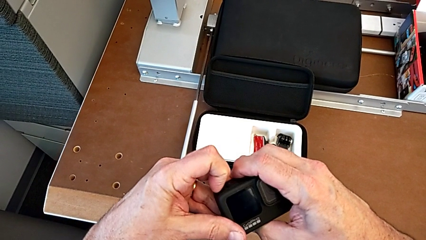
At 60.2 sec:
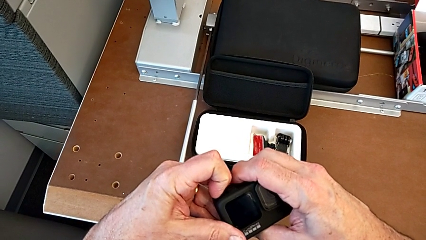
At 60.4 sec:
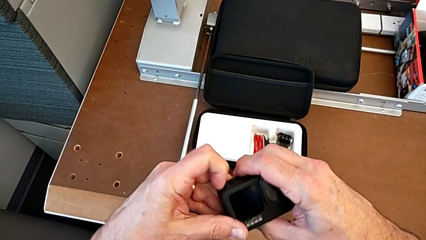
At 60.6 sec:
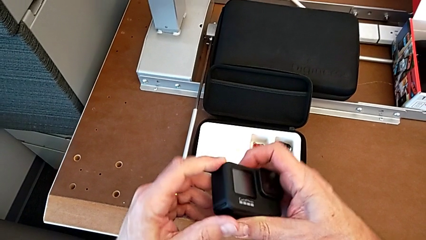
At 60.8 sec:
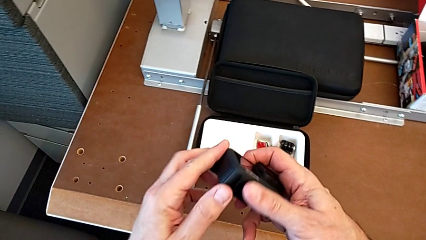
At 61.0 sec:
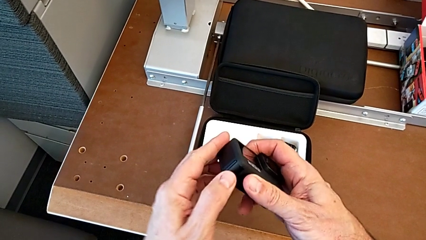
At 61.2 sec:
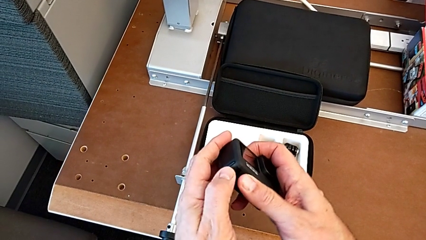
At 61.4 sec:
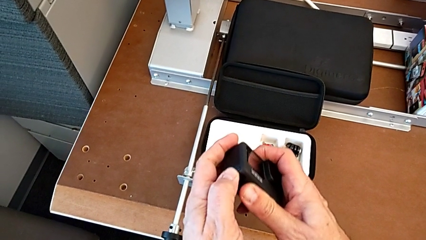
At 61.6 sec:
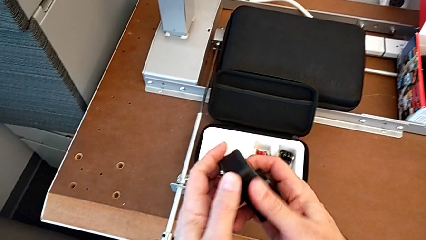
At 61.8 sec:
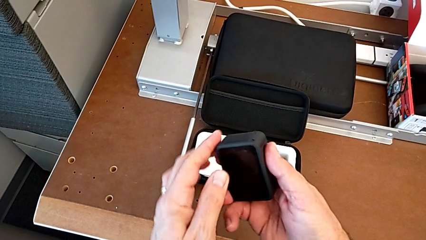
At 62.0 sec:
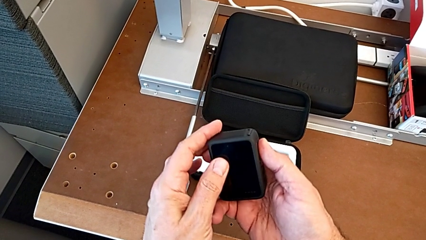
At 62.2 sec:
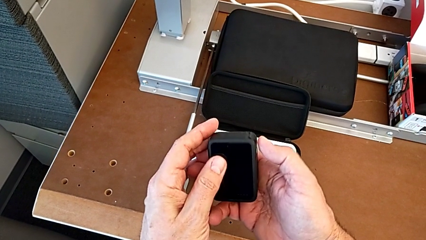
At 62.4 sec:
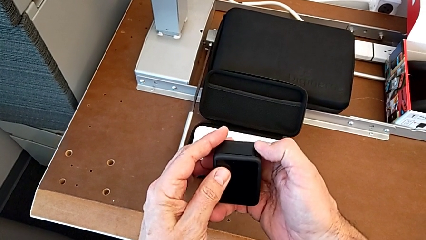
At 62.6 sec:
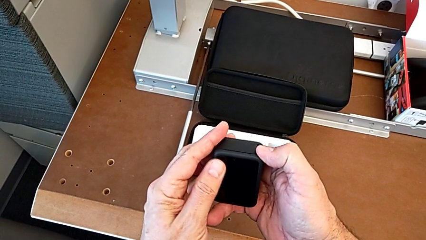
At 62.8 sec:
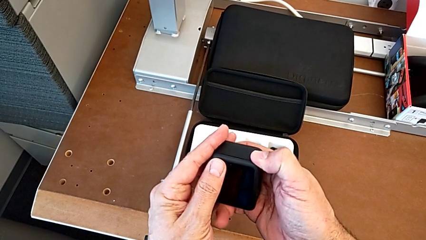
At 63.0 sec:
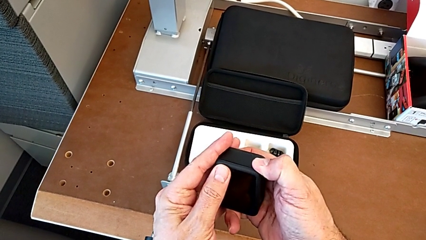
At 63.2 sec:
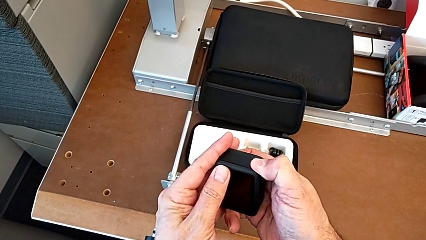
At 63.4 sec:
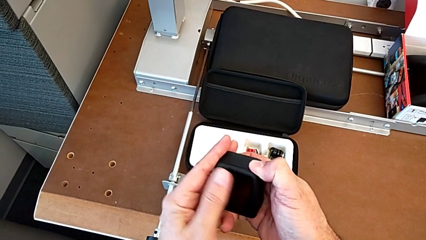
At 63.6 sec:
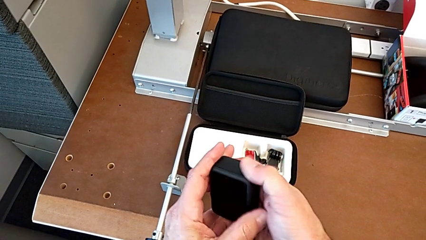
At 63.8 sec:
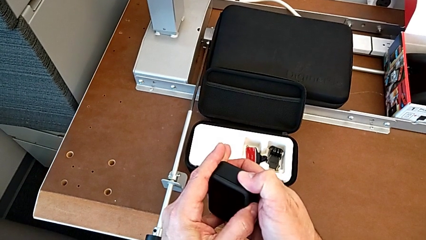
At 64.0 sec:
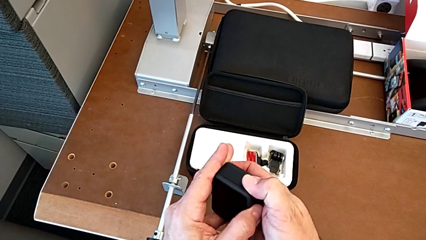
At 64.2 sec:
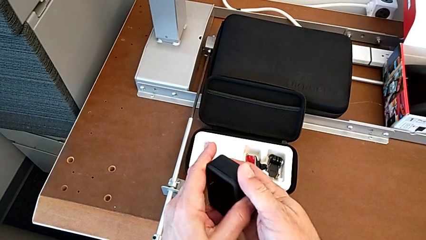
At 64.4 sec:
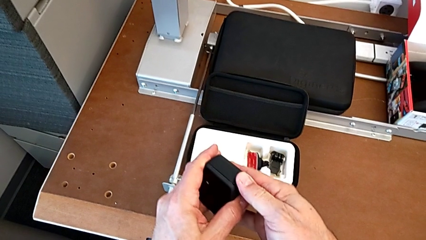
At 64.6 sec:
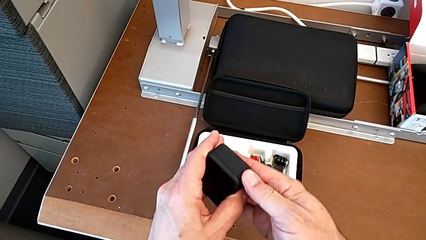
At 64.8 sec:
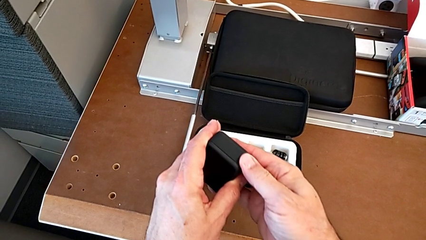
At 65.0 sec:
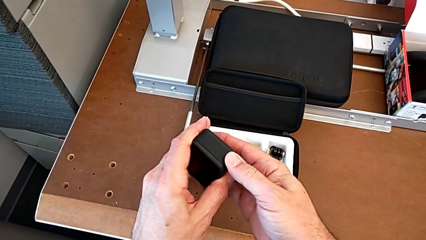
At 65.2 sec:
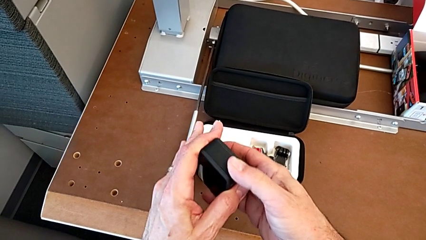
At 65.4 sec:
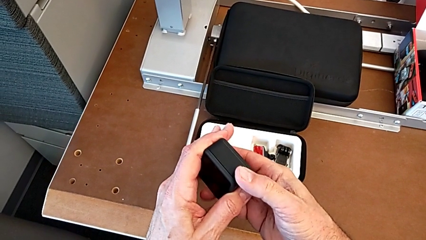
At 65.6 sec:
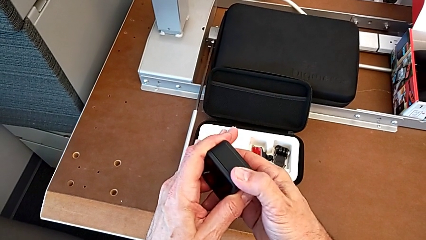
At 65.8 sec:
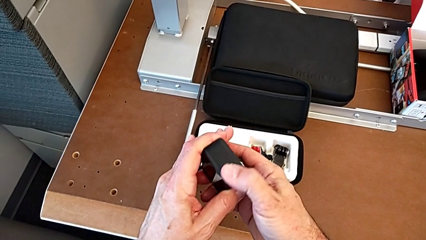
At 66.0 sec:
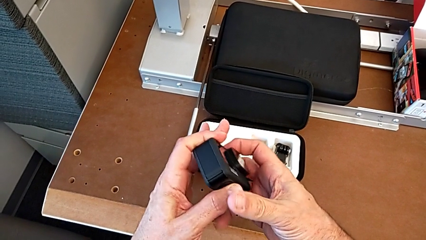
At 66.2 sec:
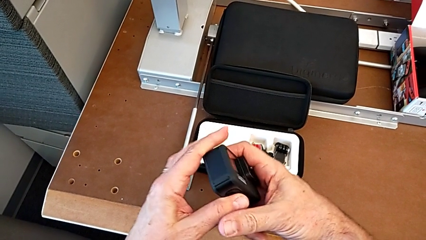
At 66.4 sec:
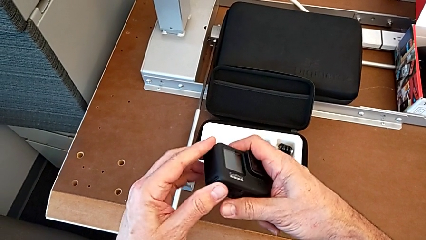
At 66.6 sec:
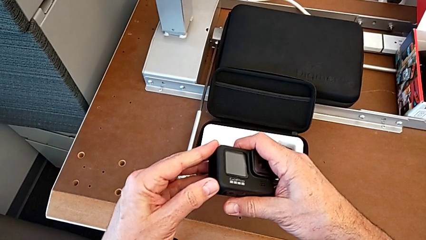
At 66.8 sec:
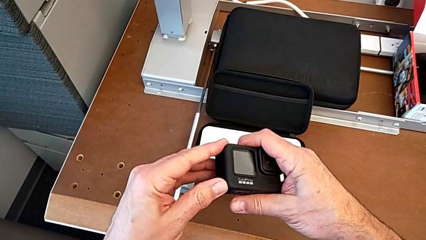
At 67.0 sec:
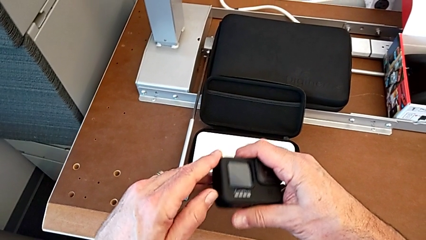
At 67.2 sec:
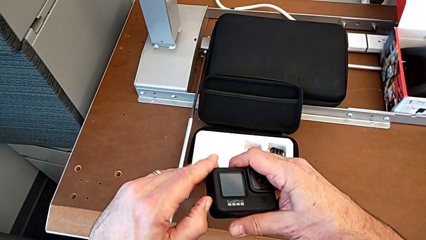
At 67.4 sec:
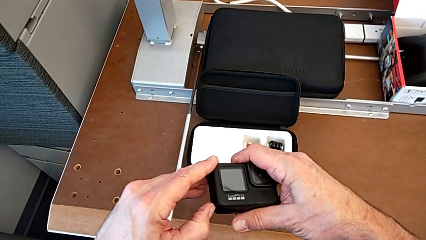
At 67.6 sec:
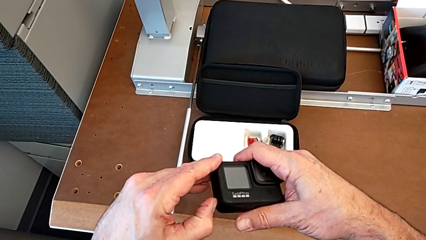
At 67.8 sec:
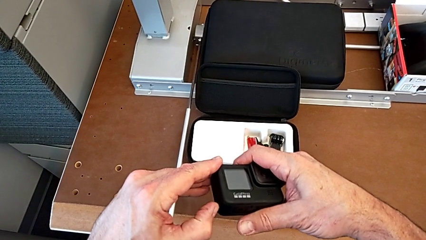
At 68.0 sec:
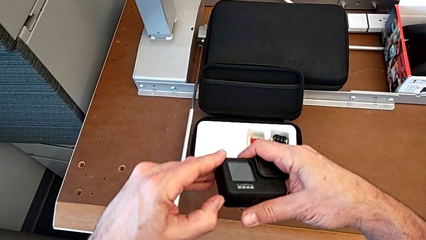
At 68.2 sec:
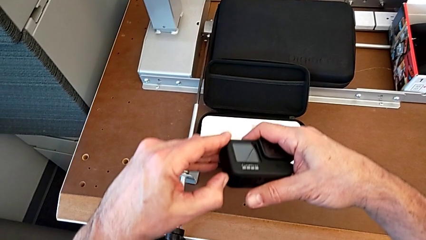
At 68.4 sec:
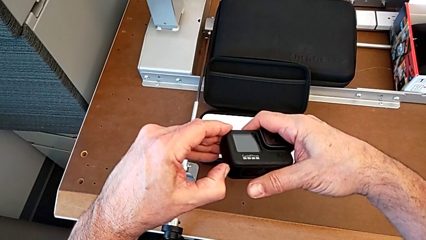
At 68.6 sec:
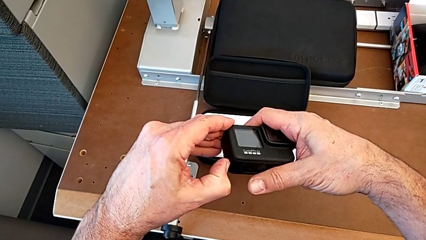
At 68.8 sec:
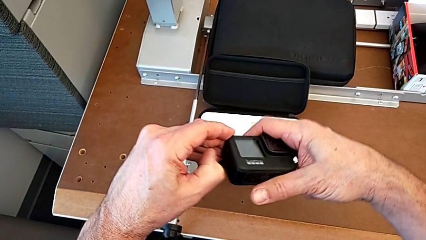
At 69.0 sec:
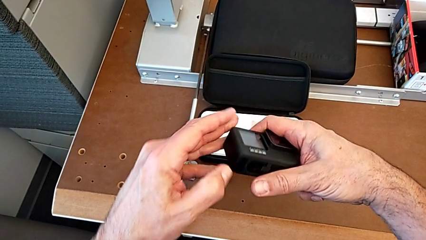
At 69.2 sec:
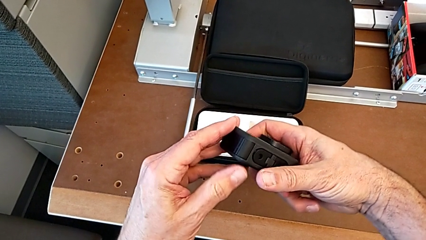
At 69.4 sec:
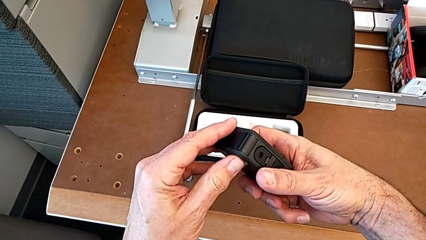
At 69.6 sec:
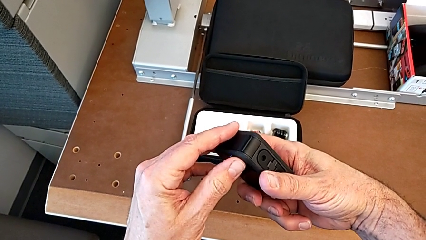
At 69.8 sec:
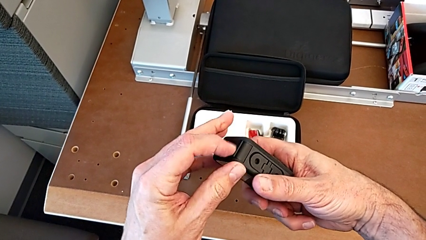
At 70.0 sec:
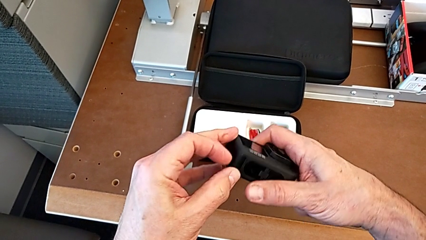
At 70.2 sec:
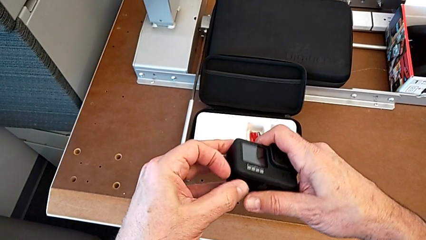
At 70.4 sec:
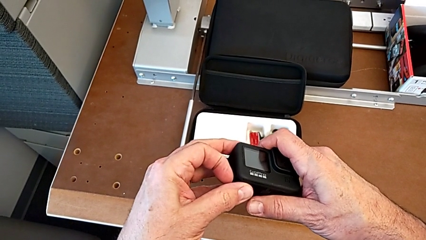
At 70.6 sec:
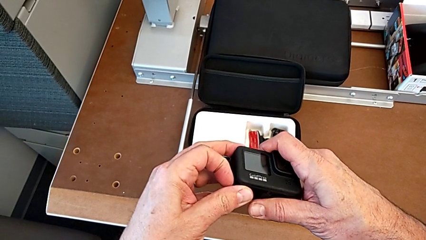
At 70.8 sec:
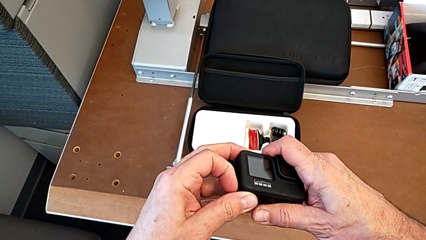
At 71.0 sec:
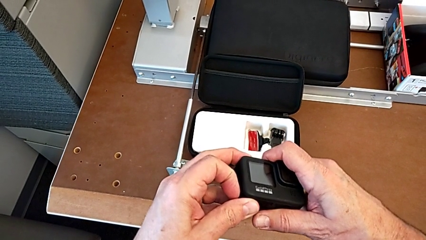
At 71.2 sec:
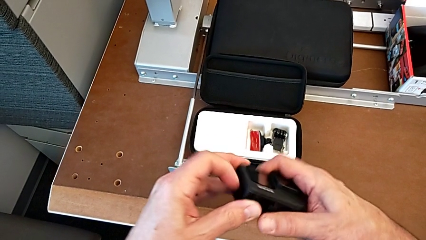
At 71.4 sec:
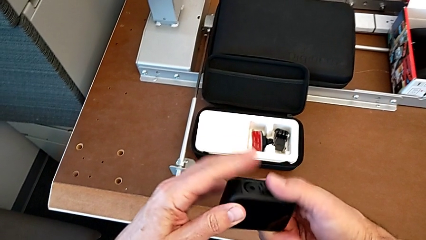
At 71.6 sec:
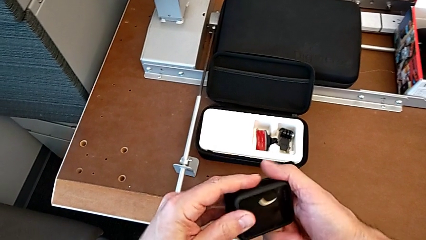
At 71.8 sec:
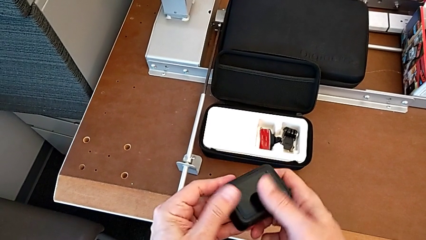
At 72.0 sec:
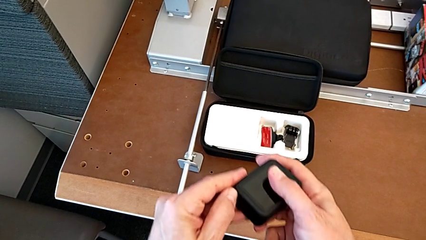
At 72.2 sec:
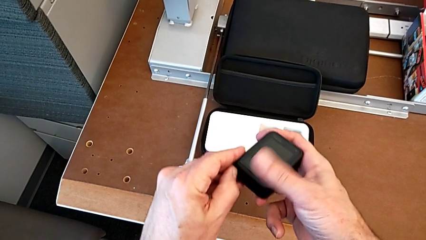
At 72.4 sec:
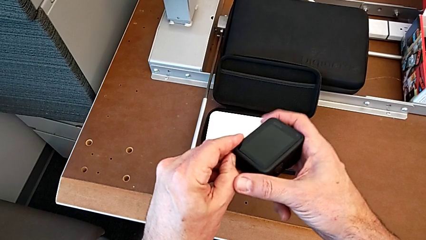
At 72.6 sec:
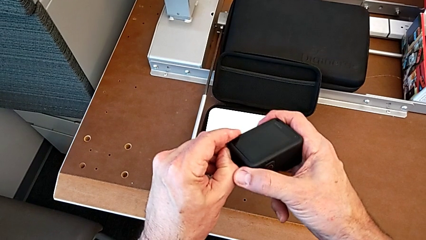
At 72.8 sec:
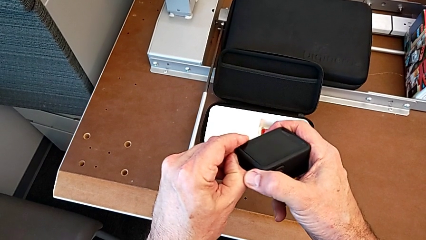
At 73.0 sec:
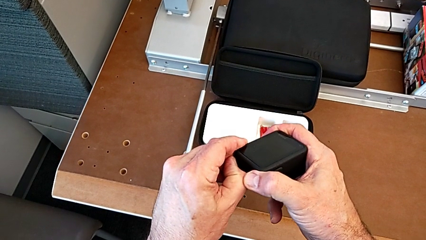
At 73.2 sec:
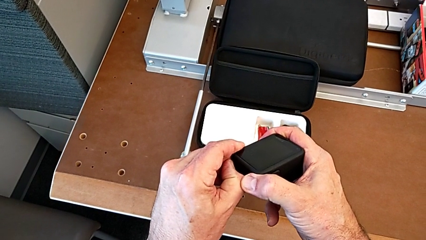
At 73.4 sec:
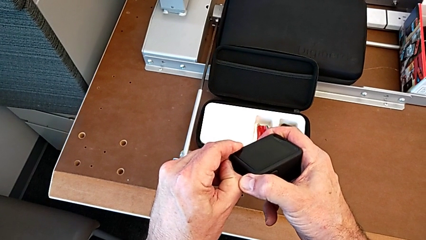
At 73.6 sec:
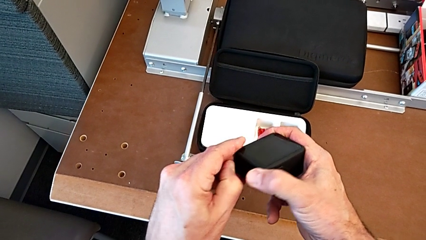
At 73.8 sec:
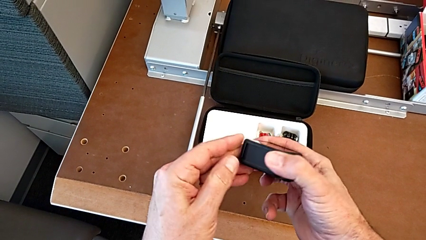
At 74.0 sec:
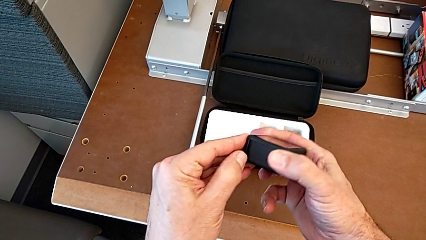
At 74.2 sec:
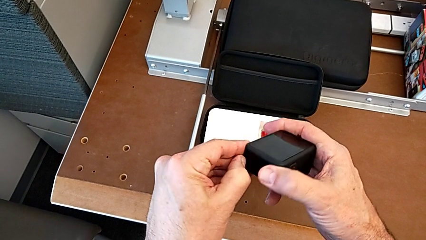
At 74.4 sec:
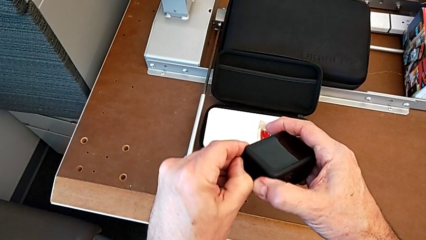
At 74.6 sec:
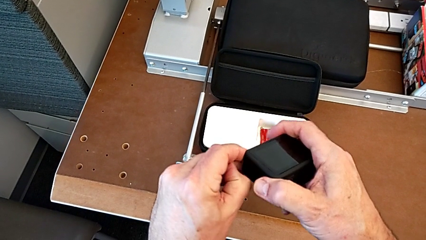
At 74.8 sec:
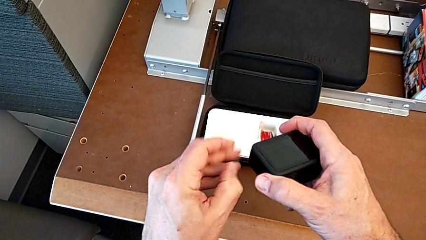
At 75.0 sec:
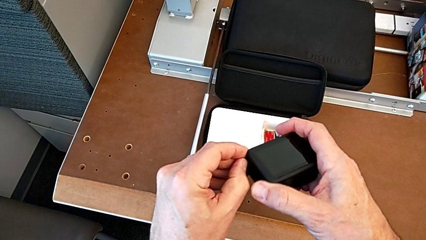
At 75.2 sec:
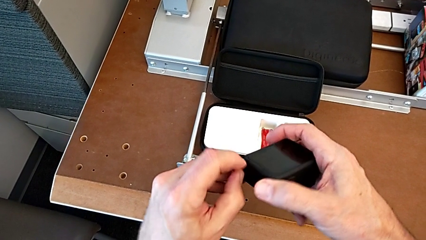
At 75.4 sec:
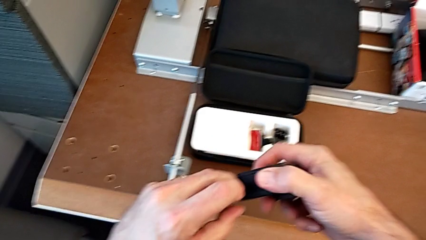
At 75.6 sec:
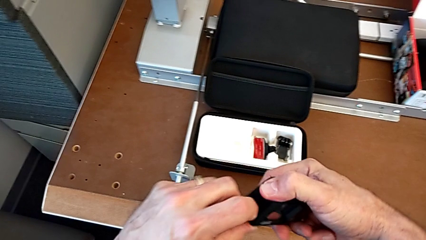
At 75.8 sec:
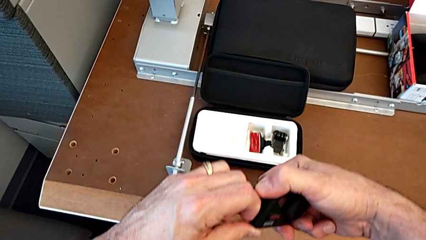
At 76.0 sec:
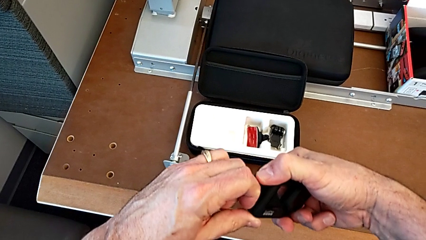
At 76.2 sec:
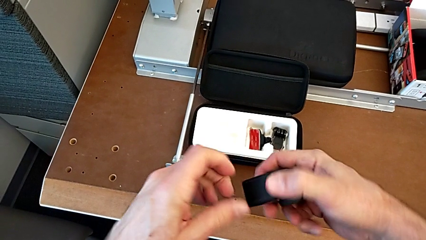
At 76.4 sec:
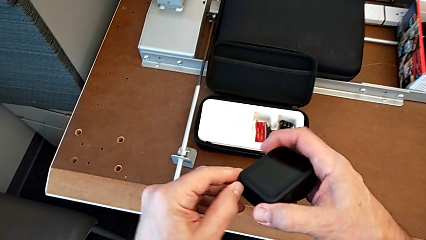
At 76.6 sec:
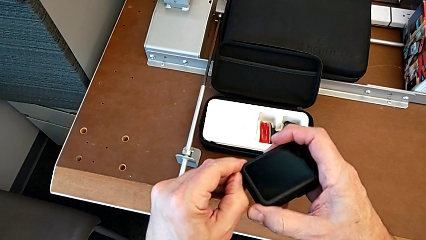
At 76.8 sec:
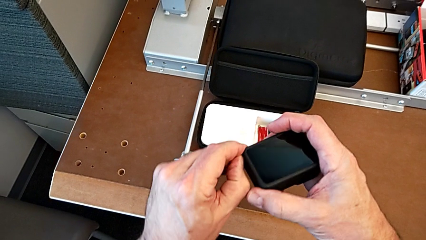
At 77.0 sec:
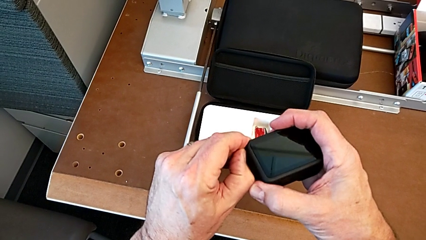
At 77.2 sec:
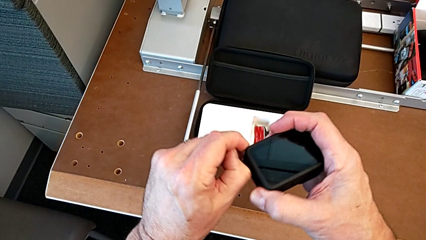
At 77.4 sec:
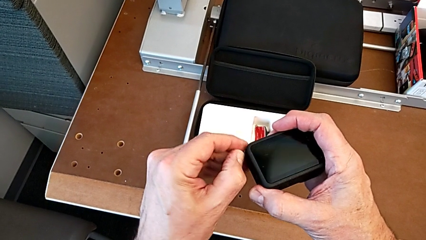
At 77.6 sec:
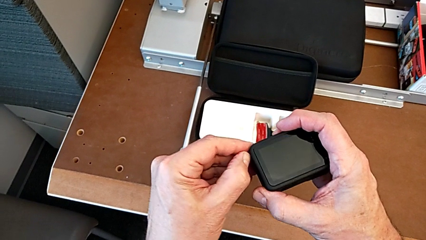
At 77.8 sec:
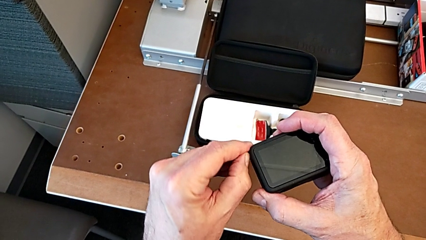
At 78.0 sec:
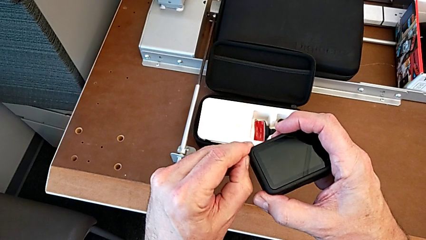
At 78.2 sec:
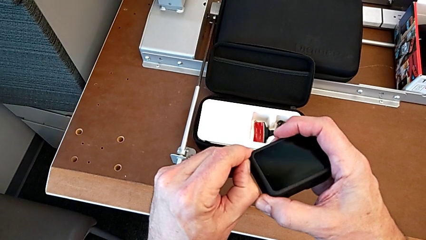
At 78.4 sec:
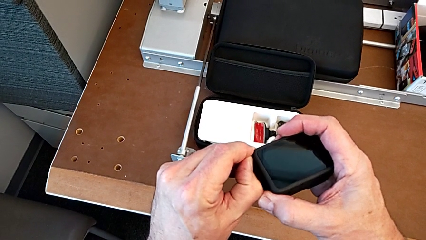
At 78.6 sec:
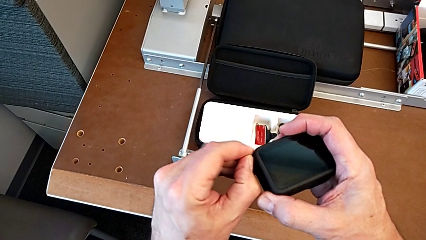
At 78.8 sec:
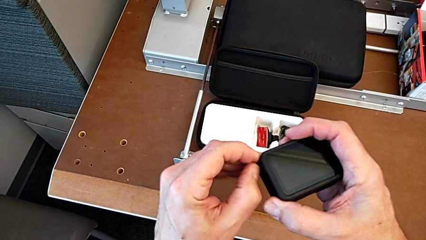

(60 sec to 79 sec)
The camera wearer is removing the battery of the GoPro. They wrongly press the battery door, flip the GoPro and begin to wrongly open the battery door, pressing the battery door in a wrong way.
